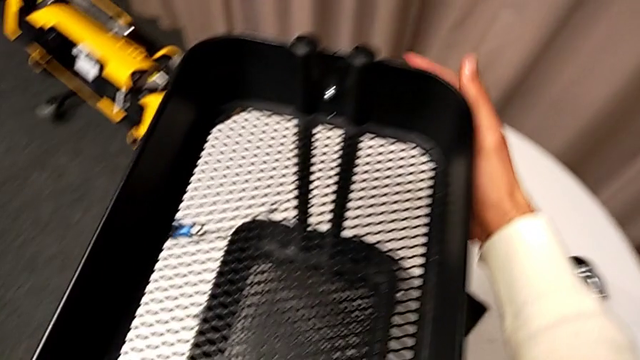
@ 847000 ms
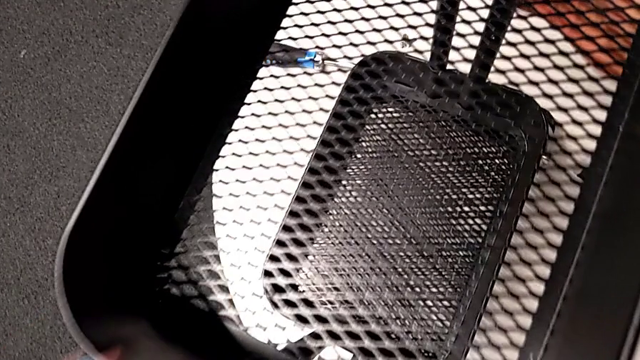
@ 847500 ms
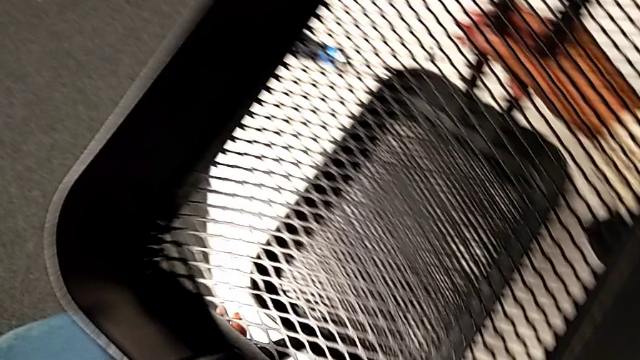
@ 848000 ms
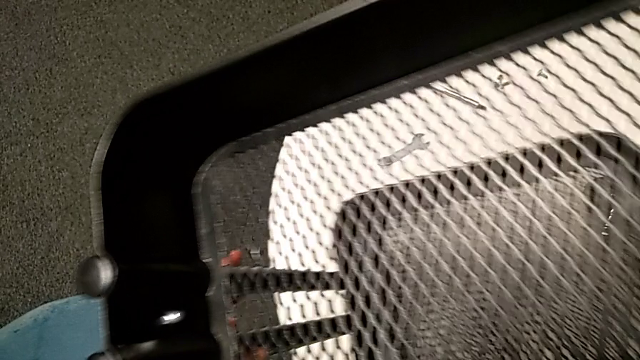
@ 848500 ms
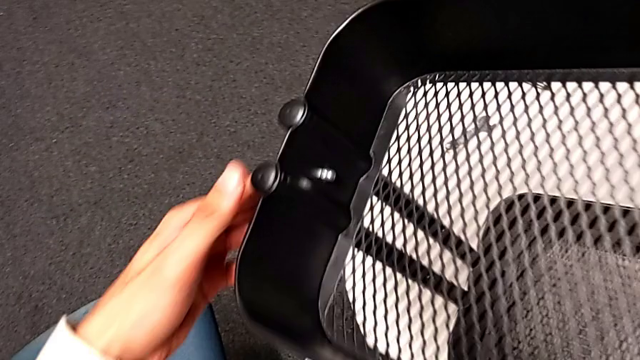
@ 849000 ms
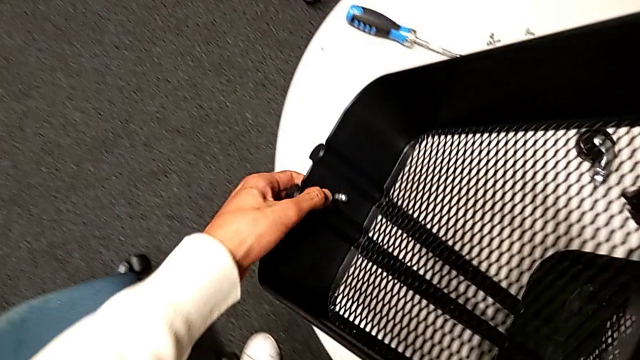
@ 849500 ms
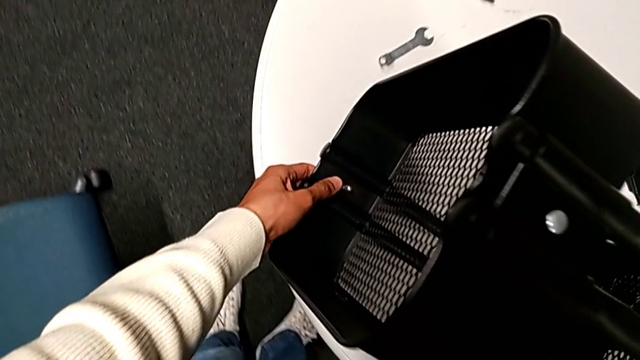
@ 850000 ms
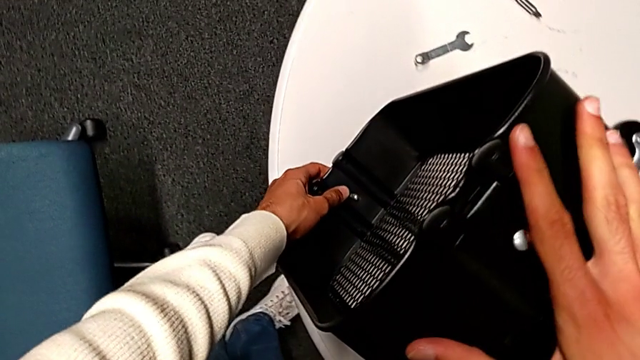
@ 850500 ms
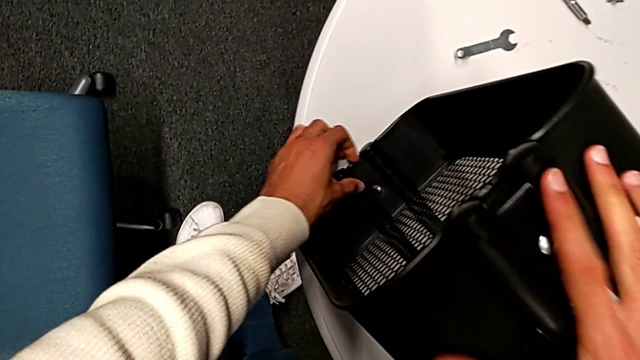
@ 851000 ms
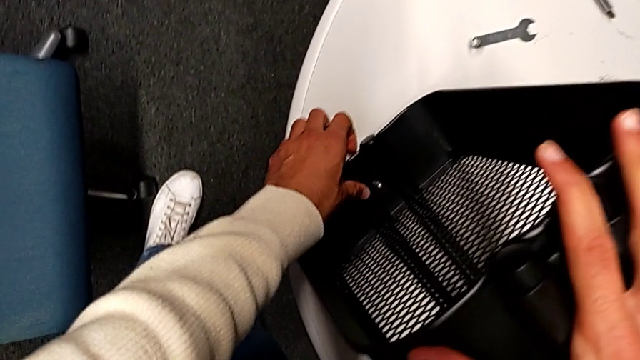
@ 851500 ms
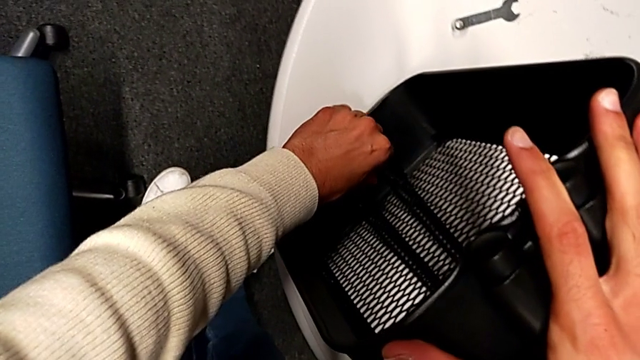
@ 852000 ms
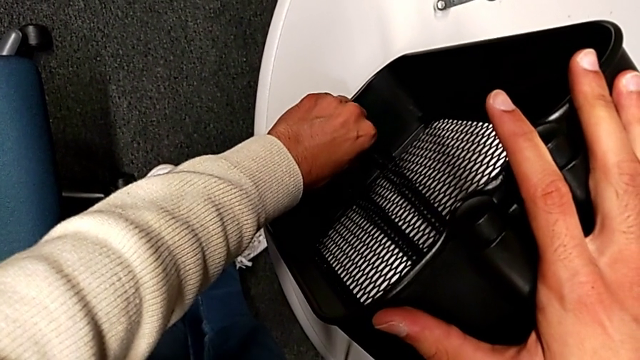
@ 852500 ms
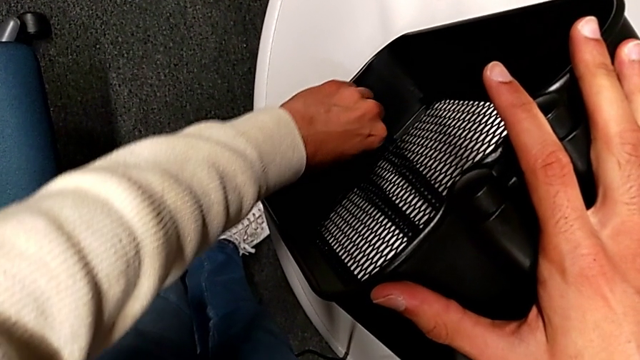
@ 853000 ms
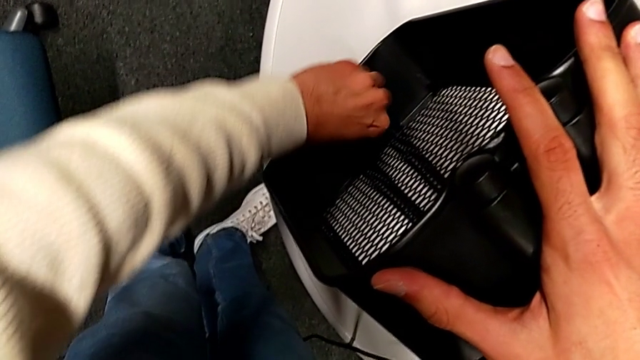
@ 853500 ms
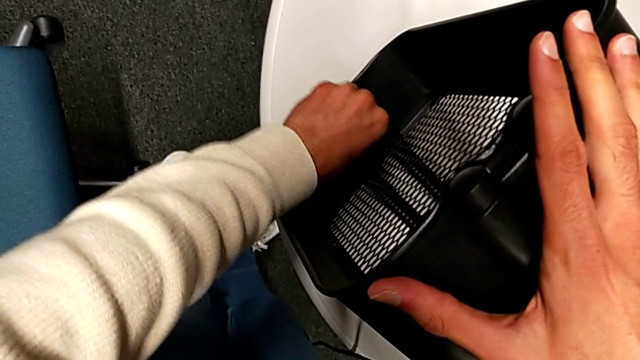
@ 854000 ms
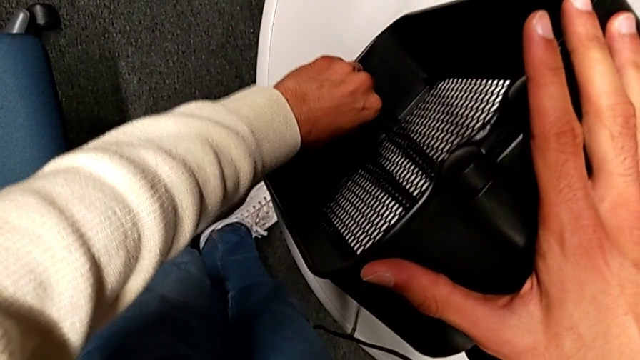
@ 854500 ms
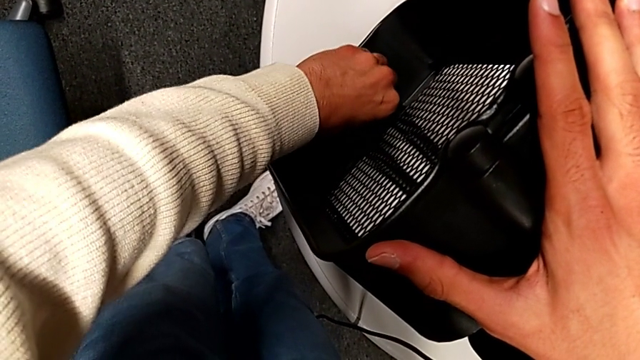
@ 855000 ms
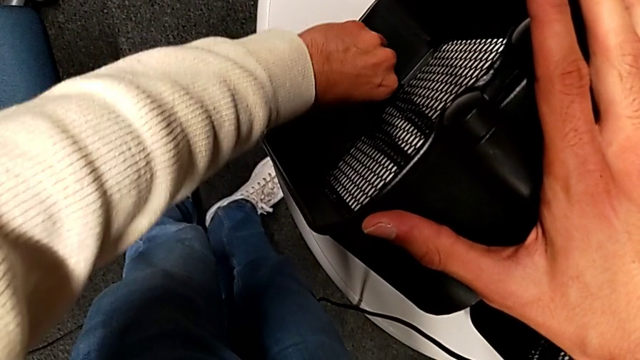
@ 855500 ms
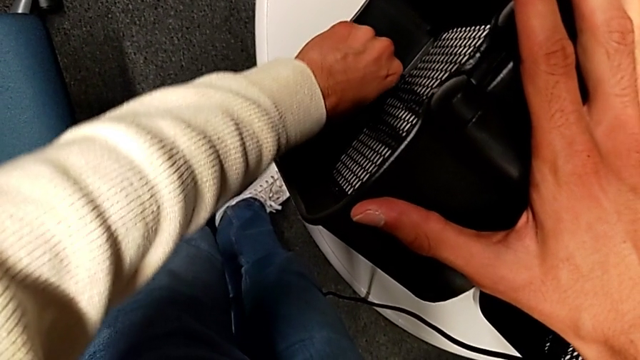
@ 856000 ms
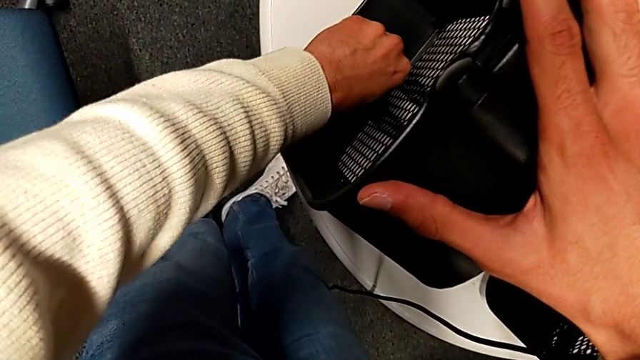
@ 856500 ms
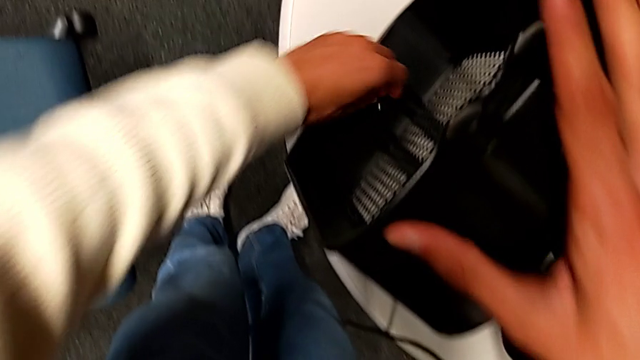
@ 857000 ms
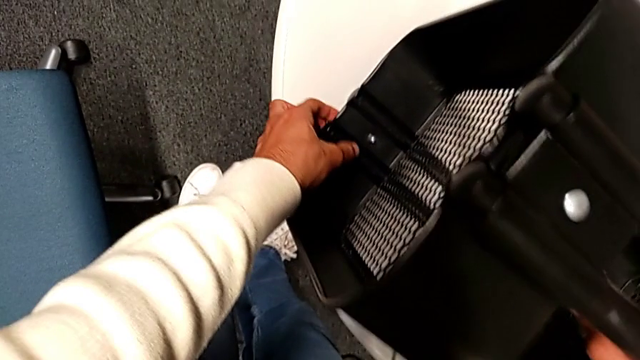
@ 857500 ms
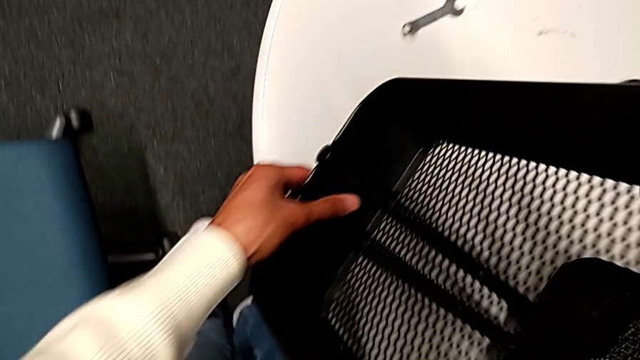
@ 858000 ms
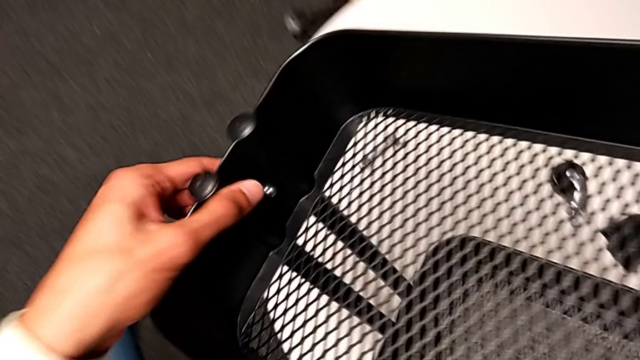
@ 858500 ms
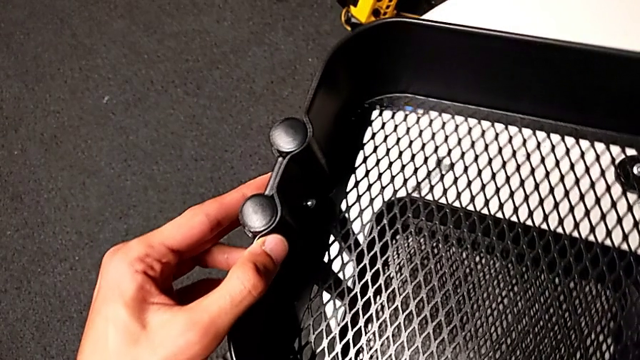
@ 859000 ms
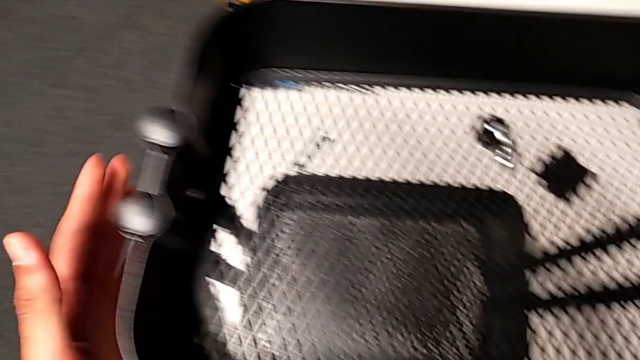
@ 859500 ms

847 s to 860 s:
The camera wearer is assembling the top basket. They flip the whole utility cart, screw the hexagon cap nut and flip the whole utility cart.

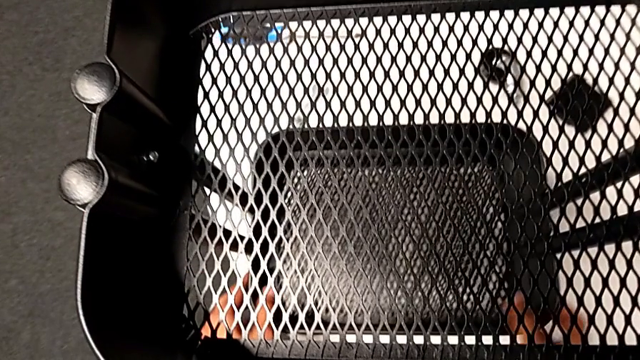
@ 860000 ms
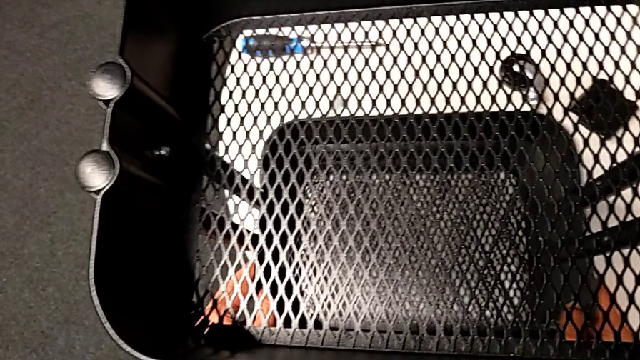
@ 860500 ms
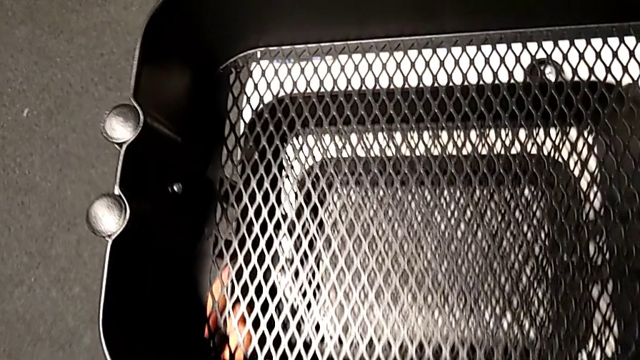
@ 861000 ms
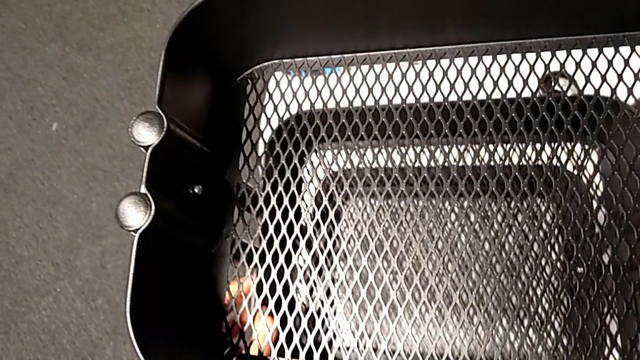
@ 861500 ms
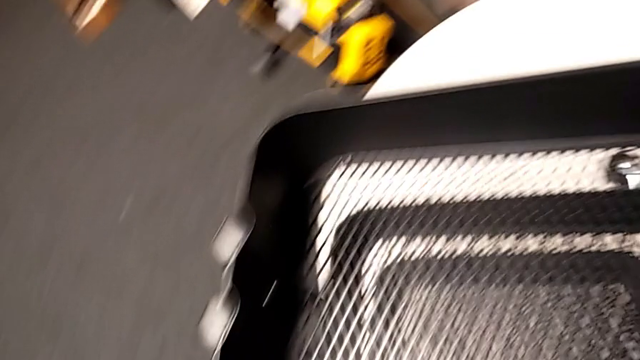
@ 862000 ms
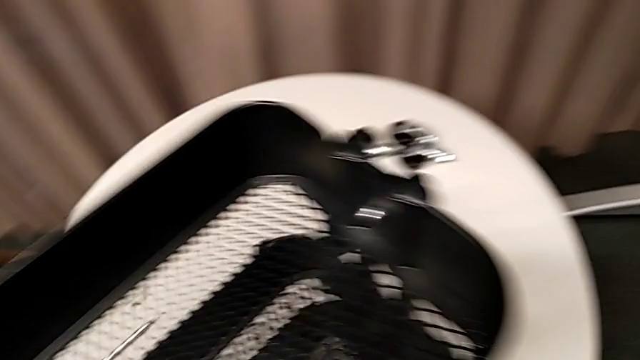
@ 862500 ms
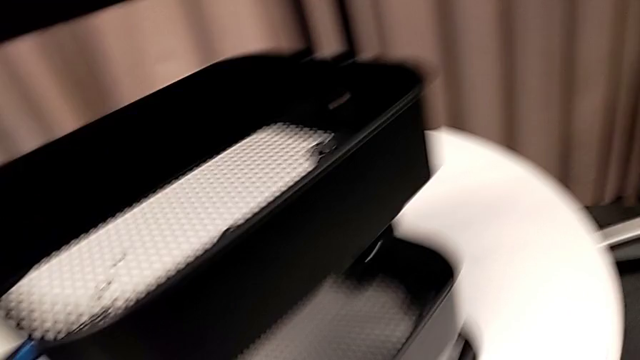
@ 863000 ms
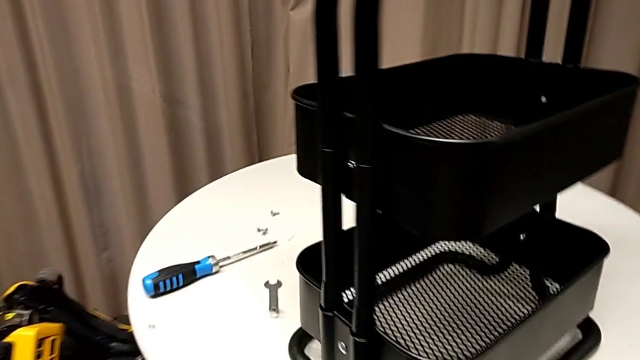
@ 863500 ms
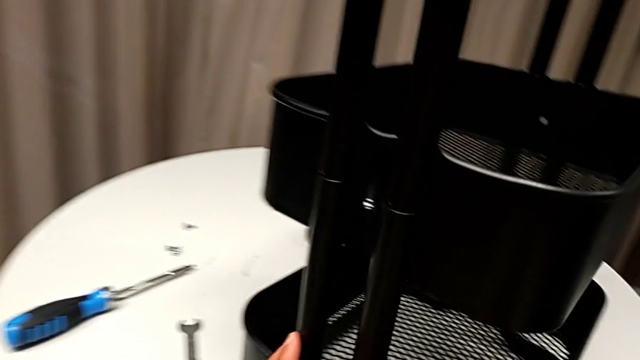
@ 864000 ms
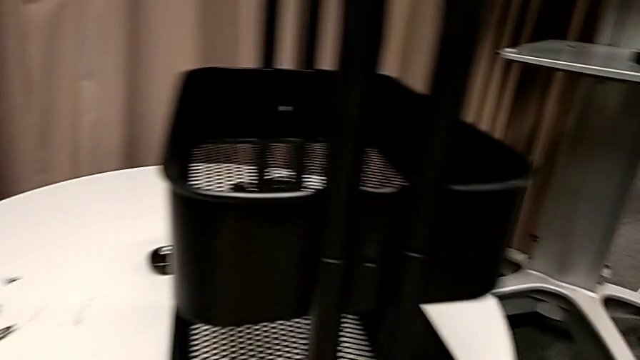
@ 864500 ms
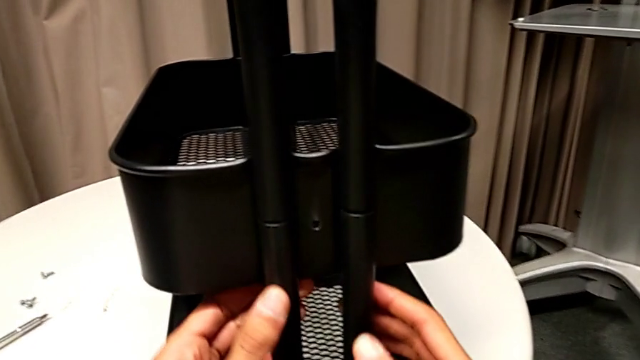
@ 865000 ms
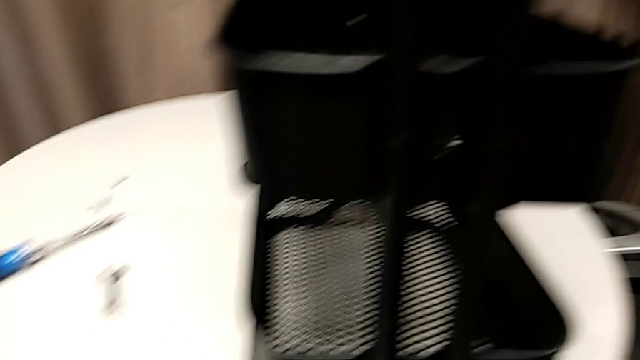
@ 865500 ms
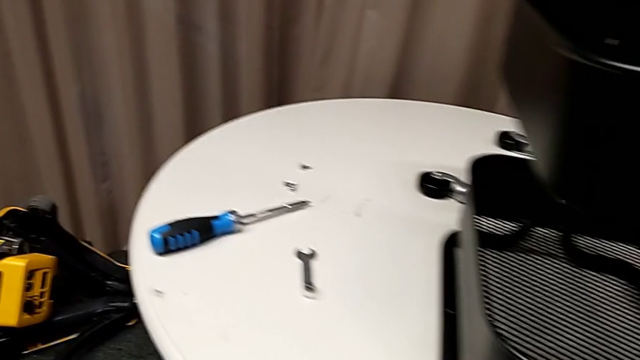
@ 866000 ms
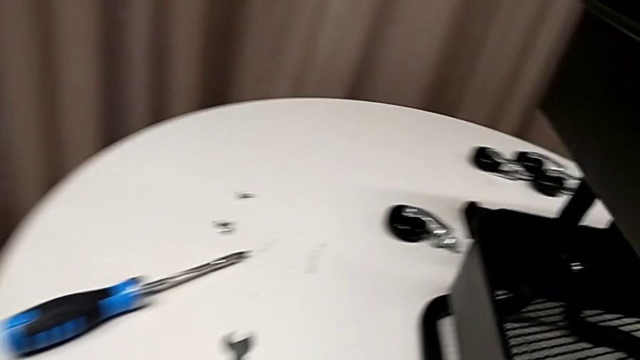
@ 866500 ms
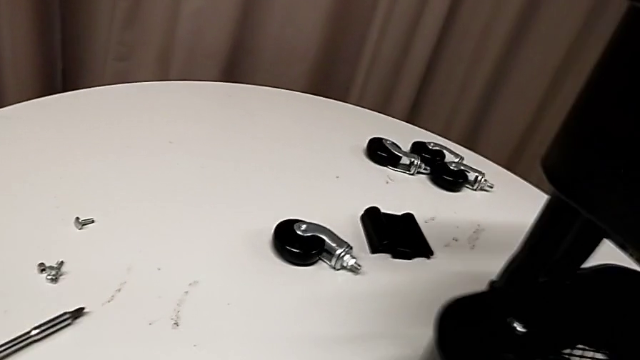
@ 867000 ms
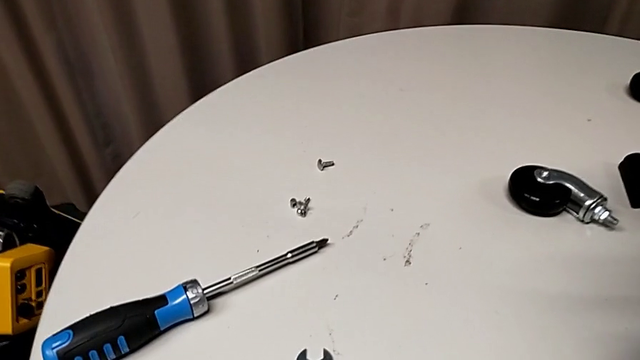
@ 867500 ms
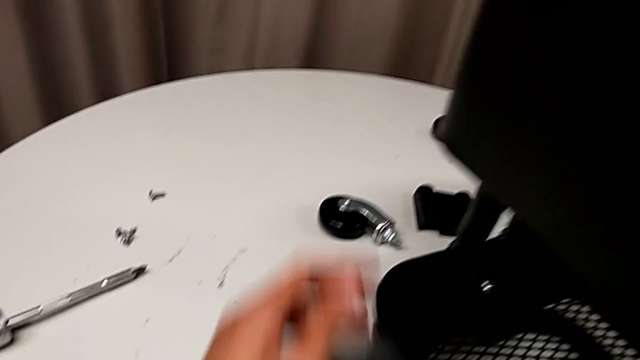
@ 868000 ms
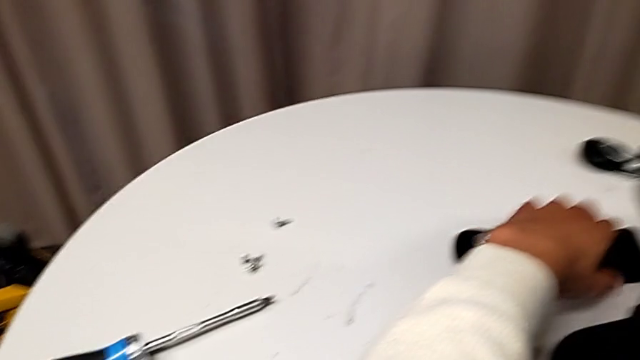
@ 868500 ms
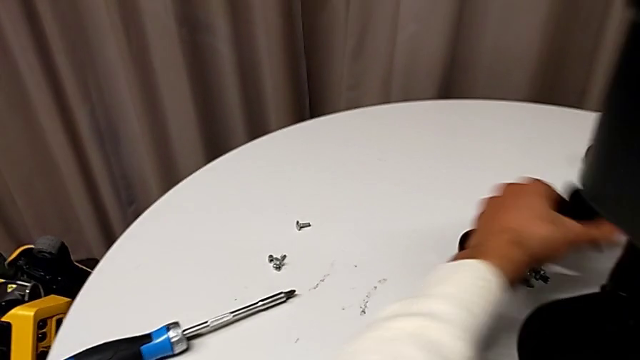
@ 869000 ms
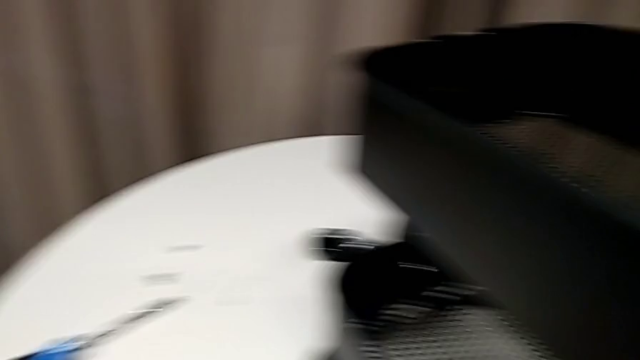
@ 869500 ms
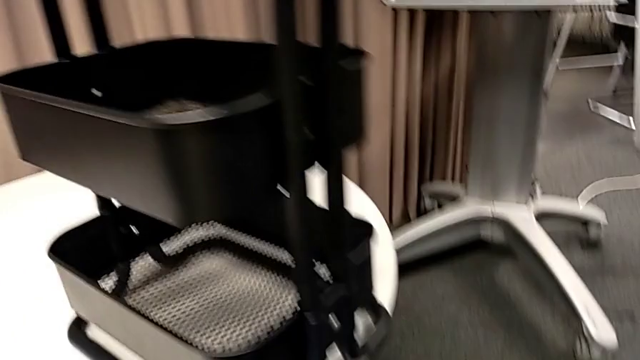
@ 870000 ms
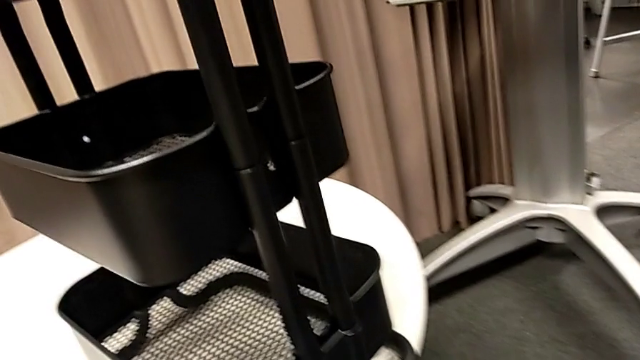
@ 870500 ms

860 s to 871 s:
The camera wearer is assembling the middle basket. They lift the middle grid tray, rotate the whole utility cart, slide it and grab the bracket.
